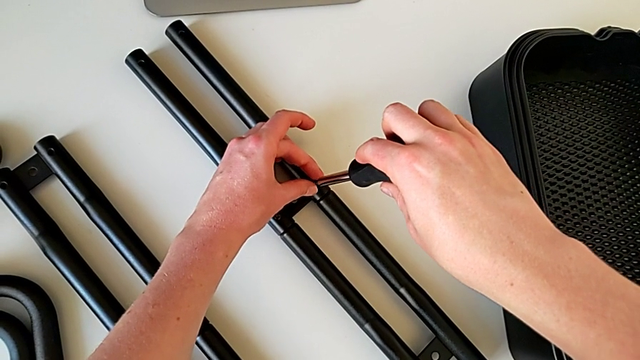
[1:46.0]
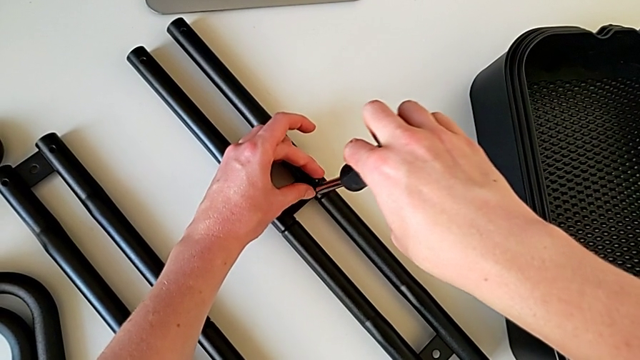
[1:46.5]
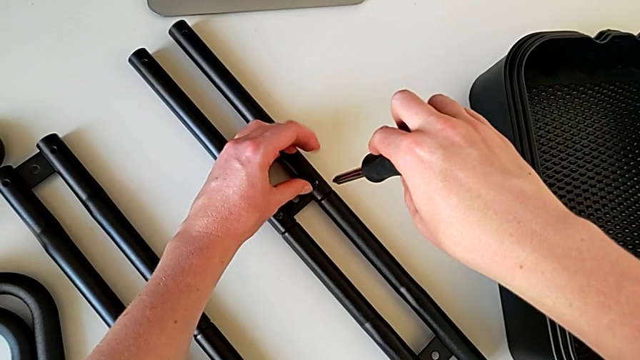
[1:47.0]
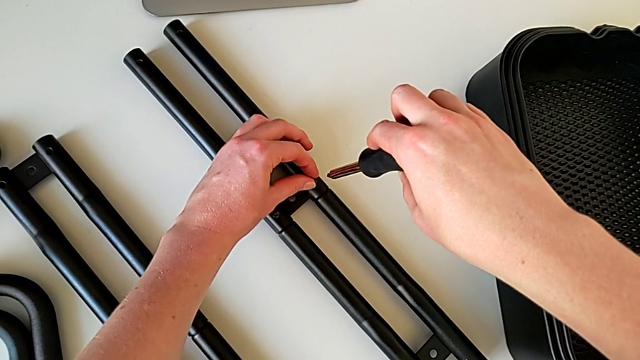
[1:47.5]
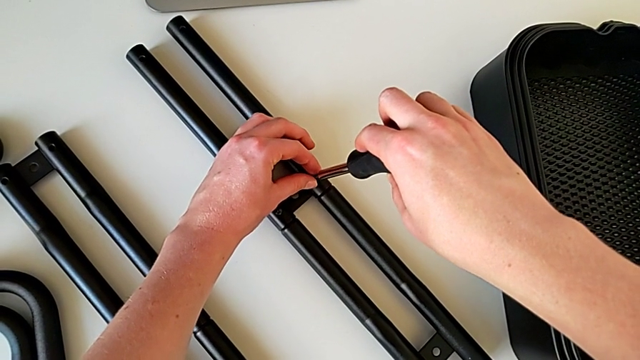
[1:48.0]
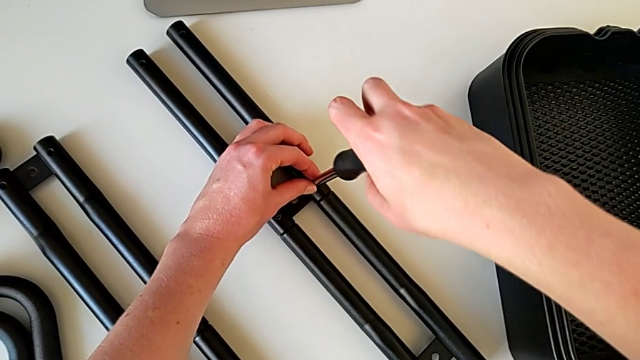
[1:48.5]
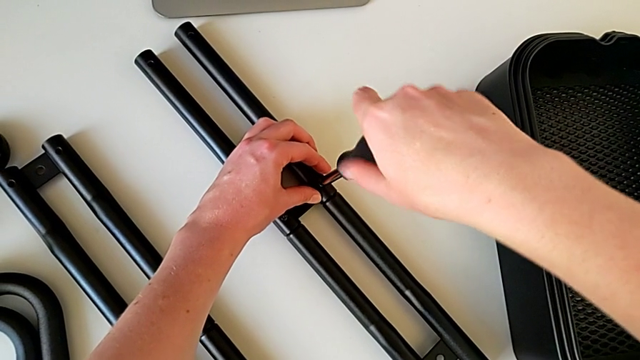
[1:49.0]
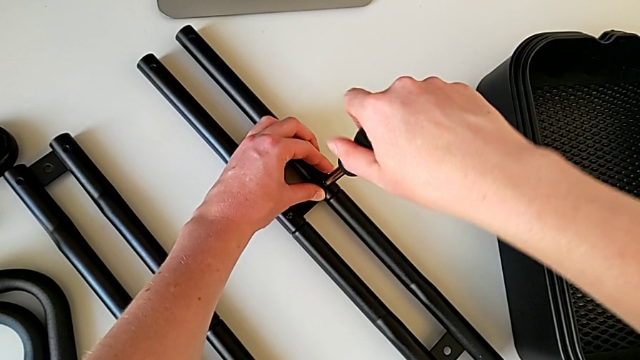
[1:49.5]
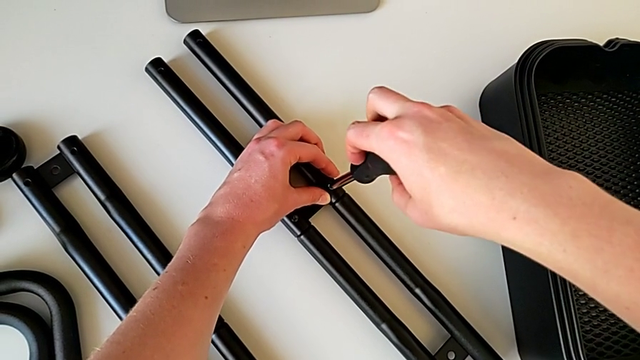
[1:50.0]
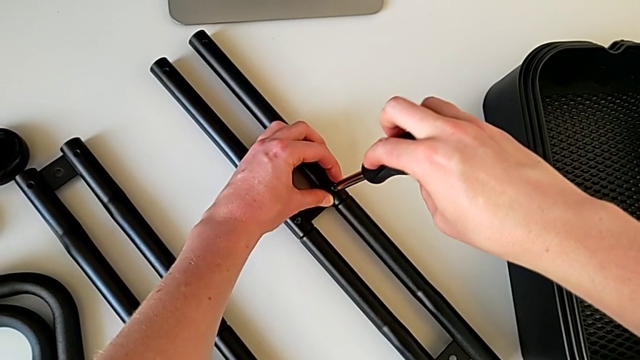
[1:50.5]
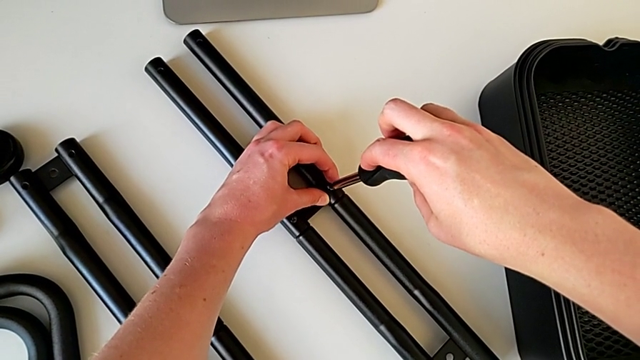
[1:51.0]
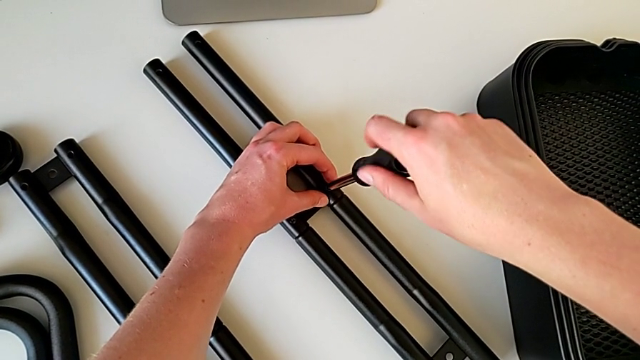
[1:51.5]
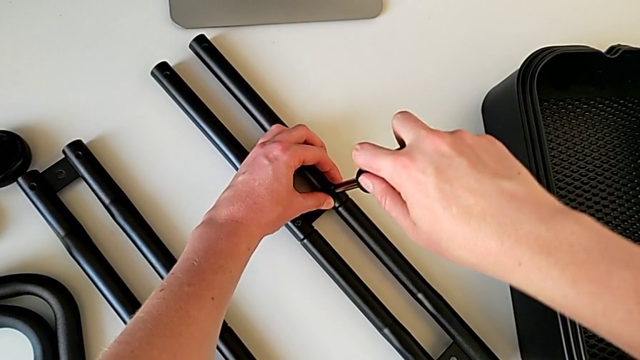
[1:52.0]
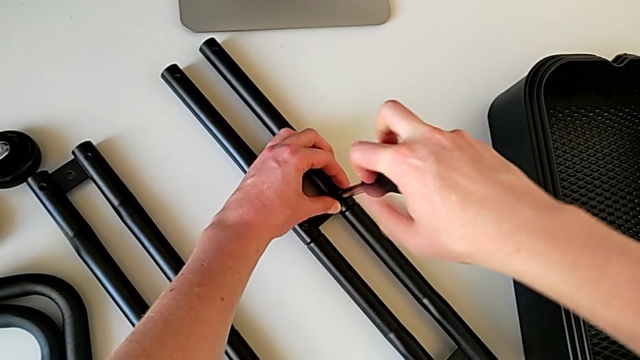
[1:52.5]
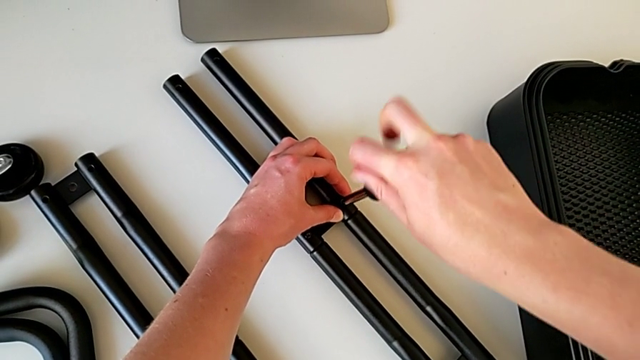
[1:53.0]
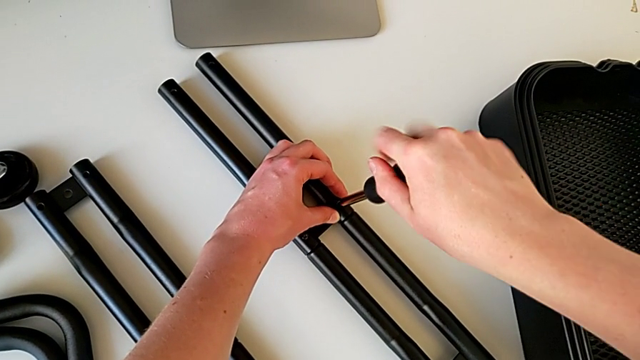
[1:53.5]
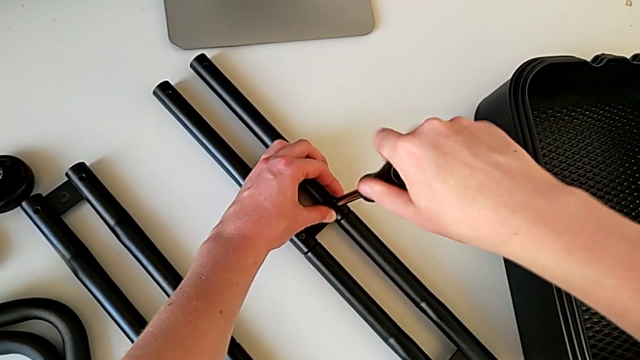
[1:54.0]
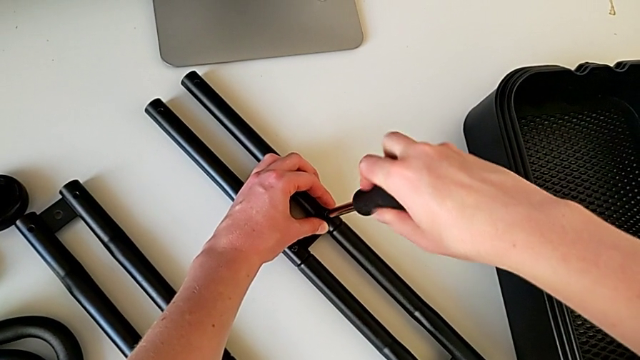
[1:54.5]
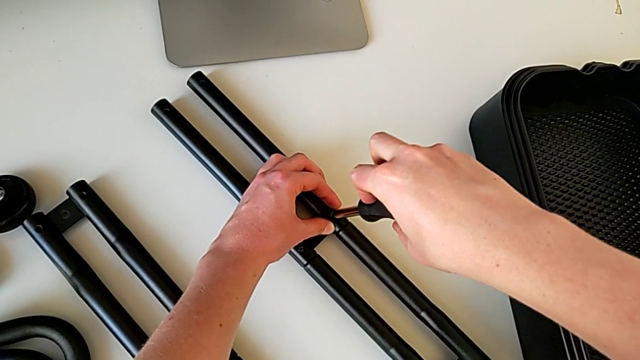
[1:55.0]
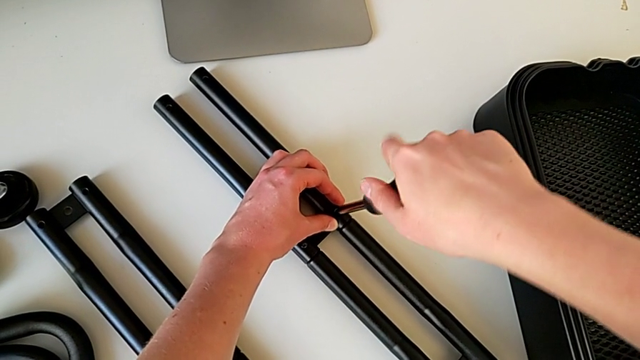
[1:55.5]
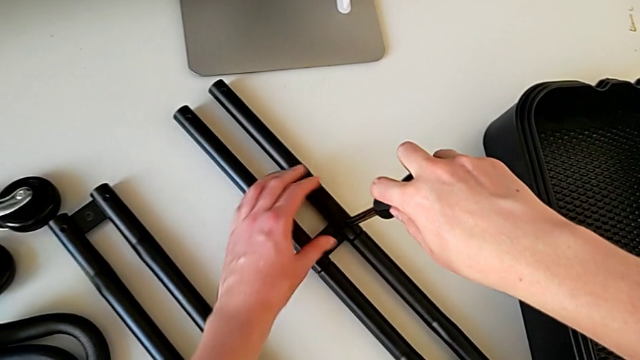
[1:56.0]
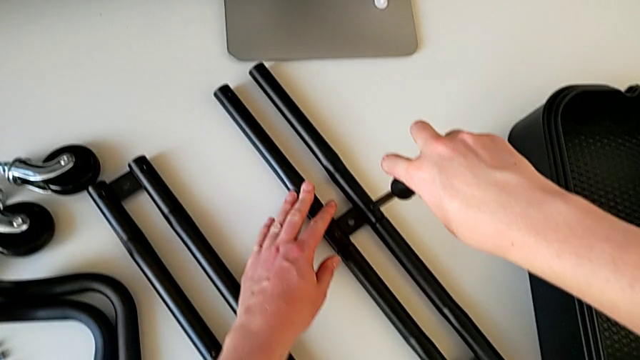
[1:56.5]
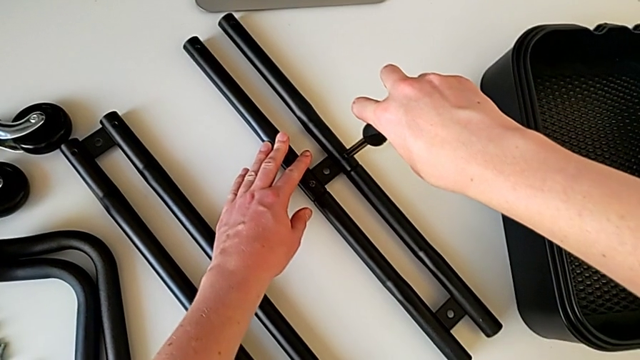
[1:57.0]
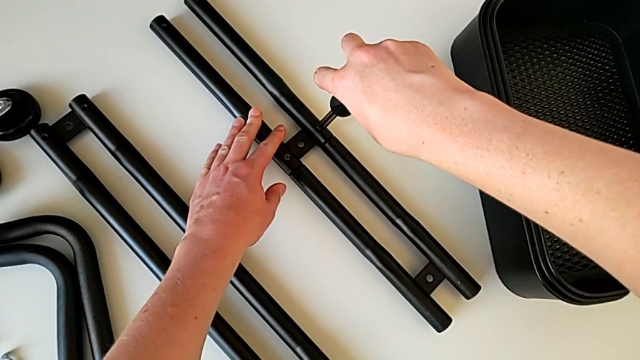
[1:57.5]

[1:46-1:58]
The camera wearer is assembling the bars on the left. They wrongly insert the screwdriver and screw the screw.

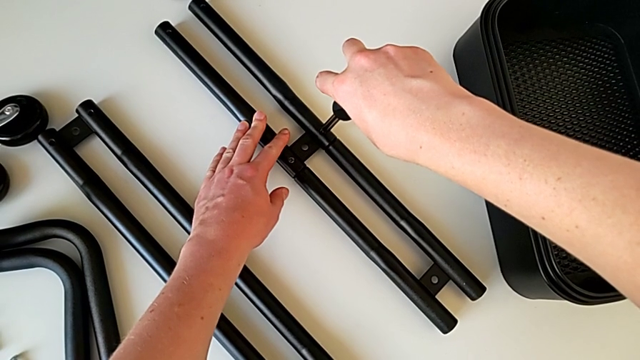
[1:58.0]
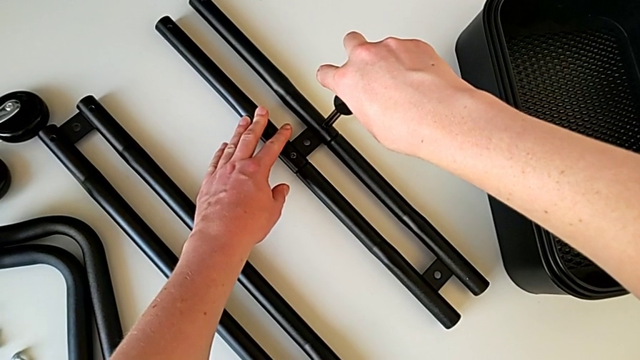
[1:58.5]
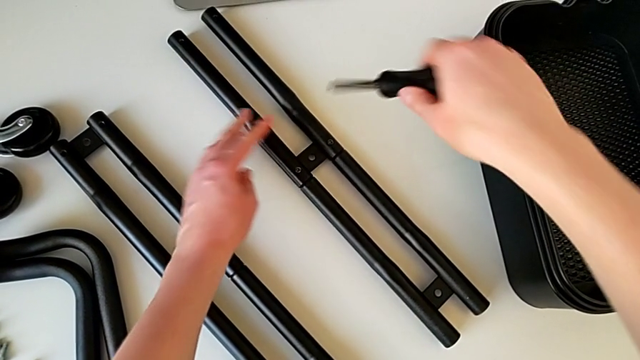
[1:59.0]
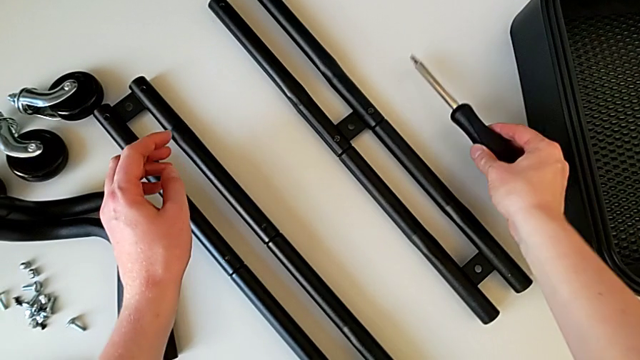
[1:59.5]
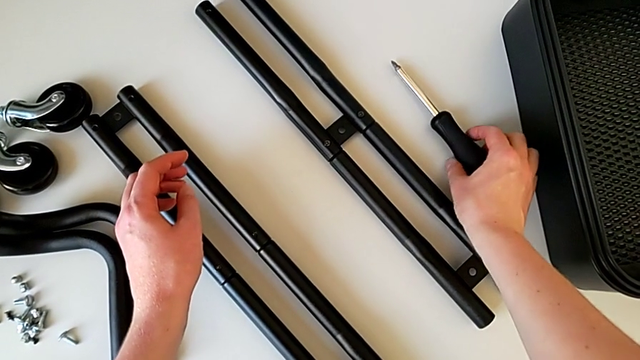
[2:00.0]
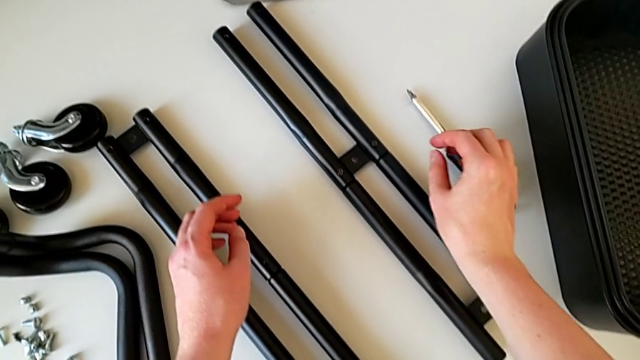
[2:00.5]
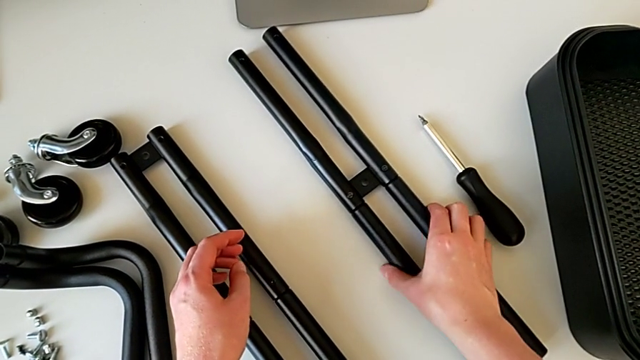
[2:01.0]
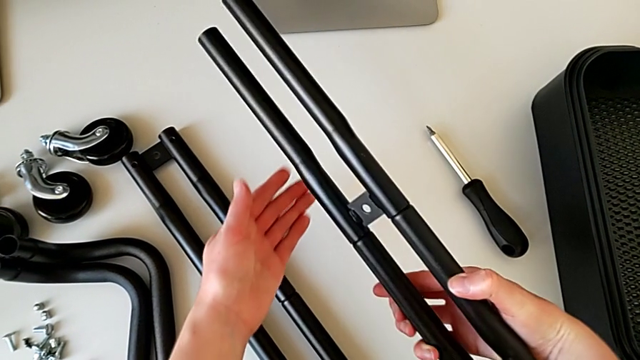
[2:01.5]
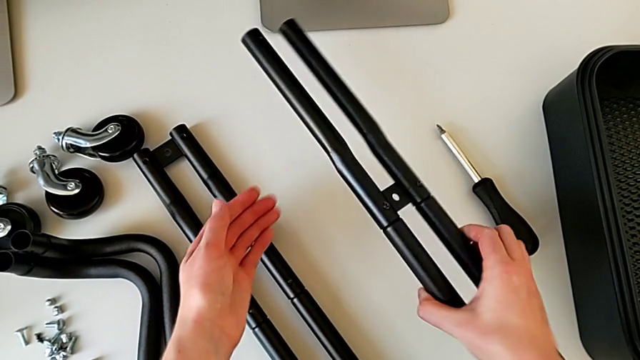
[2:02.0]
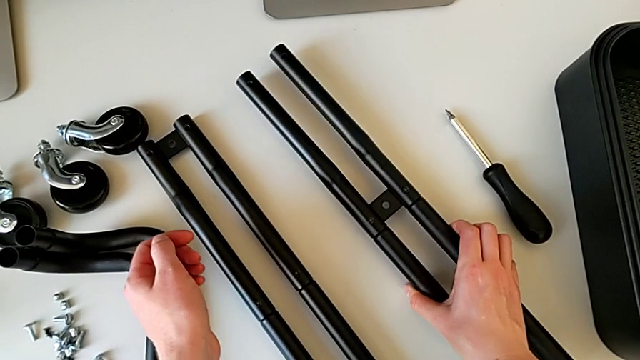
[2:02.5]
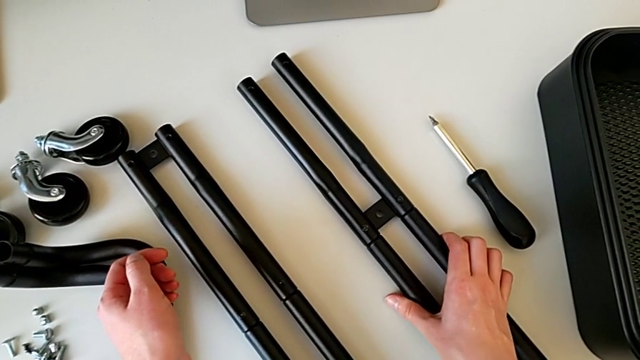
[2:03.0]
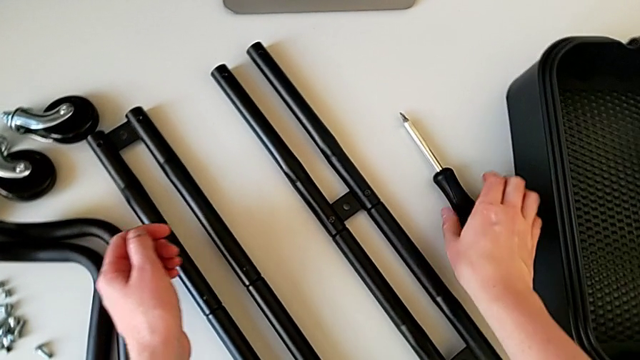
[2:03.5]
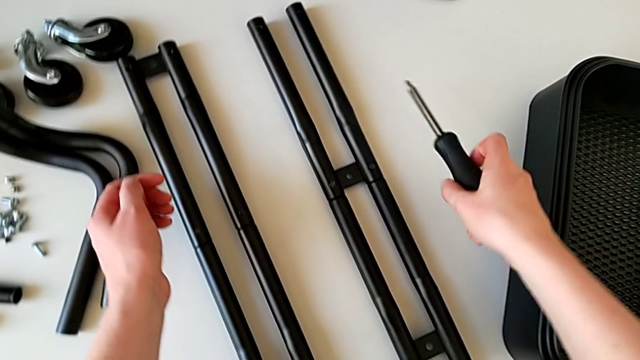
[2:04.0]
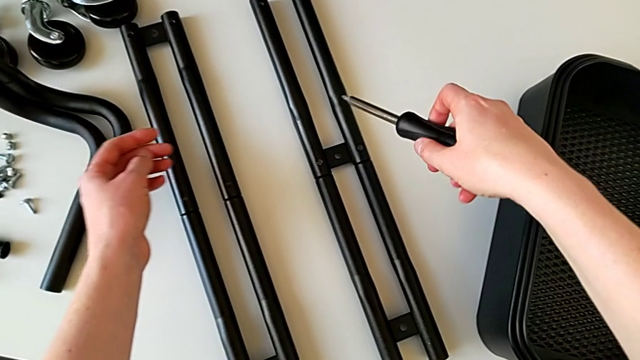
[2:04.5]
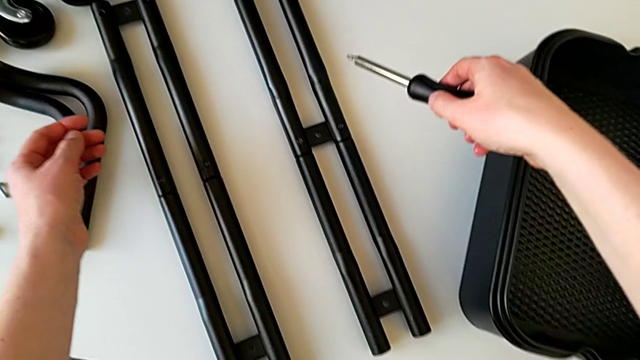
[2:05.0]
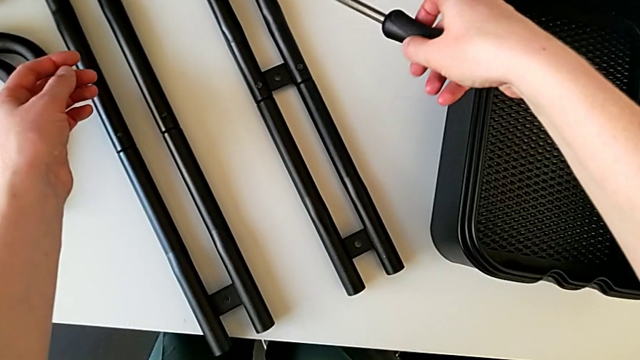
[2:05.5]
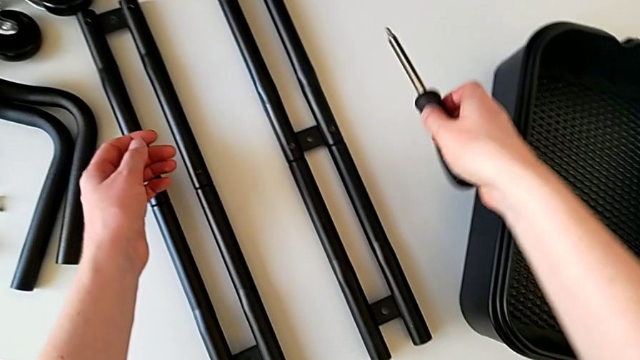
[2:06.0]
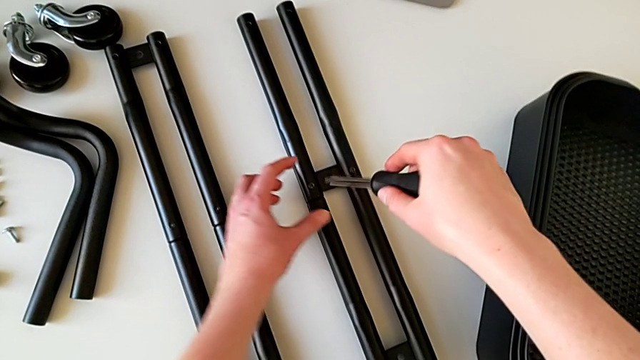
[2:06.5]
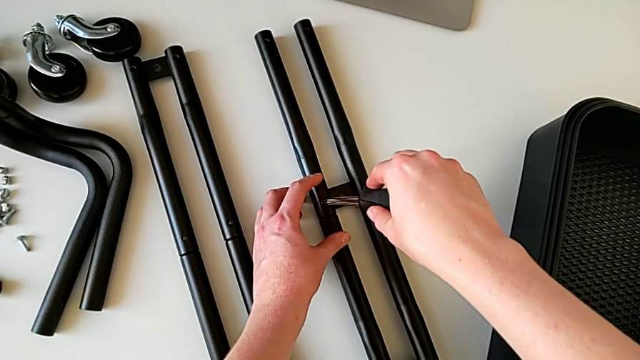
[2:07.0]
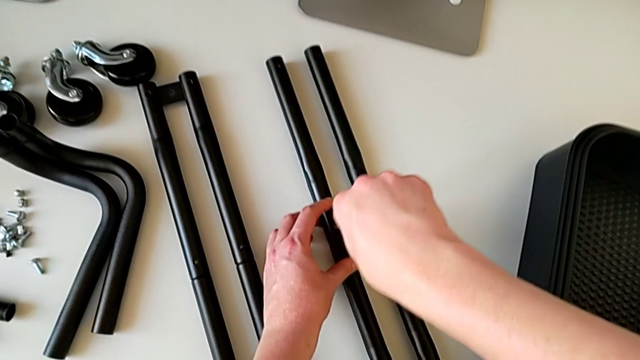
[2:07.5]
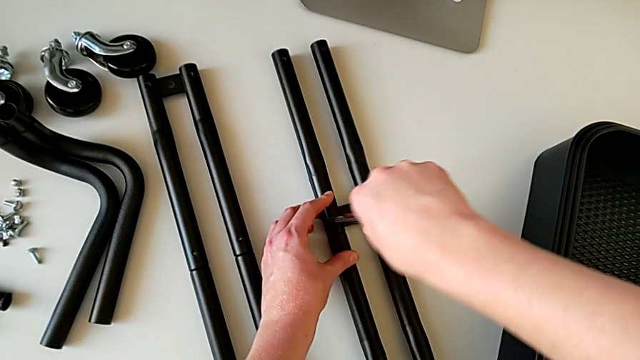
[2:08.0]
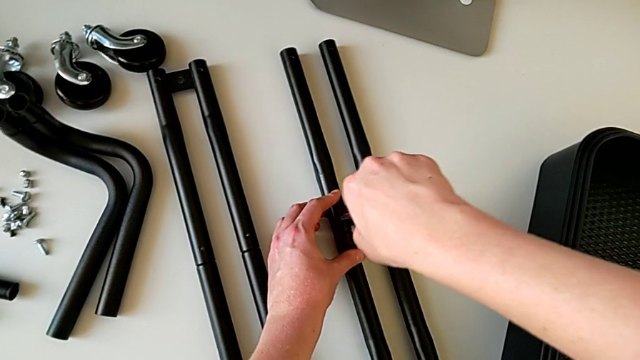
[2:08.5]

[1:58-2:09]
The camera wearer is assembling the bars on the left. They wrongly hold the screwdriver. They withdraw it and place it. They wrongly grab the half frame. They rotate it, place it, grab the screwdriver, hold it, insert it and begin to unscrew it.
